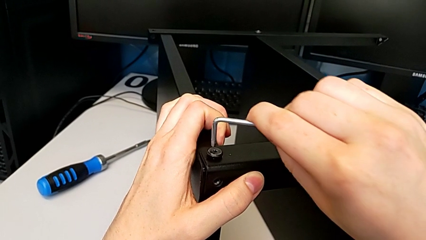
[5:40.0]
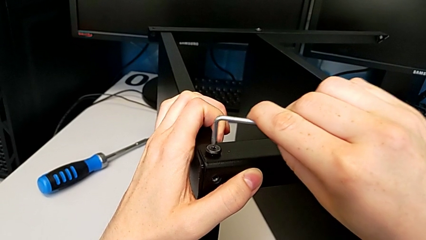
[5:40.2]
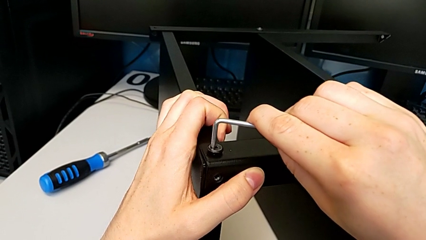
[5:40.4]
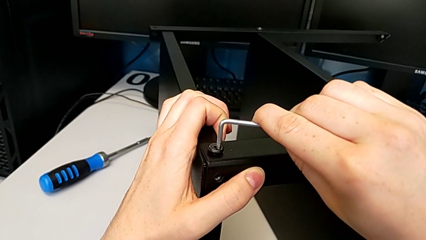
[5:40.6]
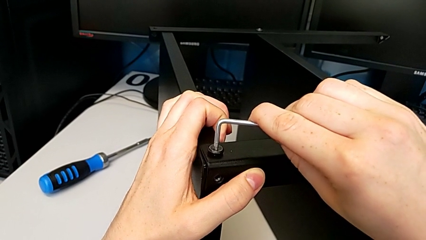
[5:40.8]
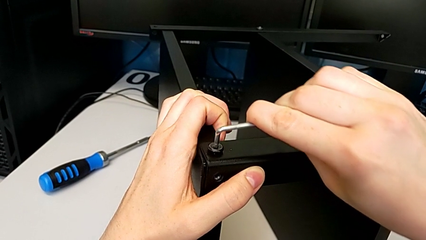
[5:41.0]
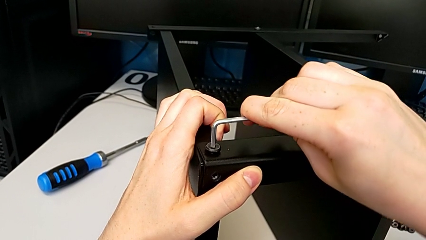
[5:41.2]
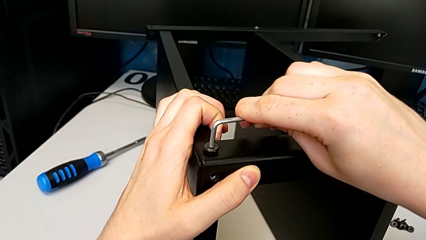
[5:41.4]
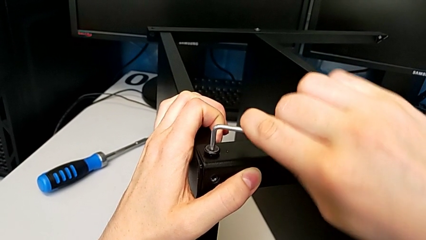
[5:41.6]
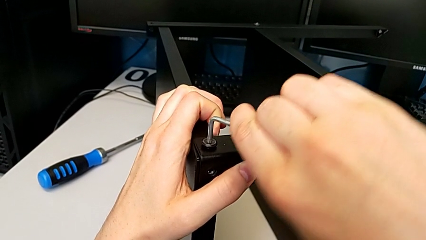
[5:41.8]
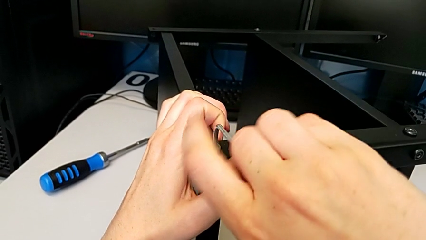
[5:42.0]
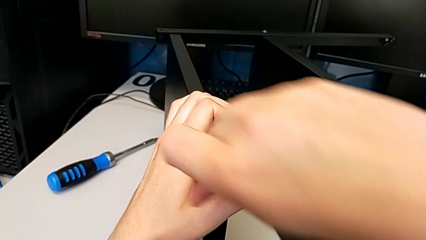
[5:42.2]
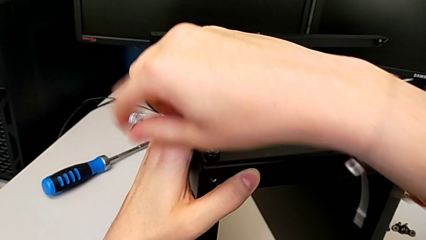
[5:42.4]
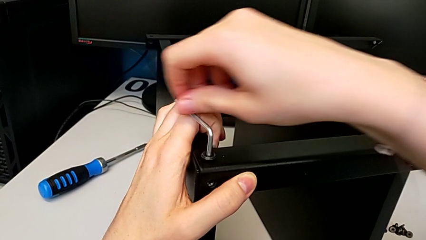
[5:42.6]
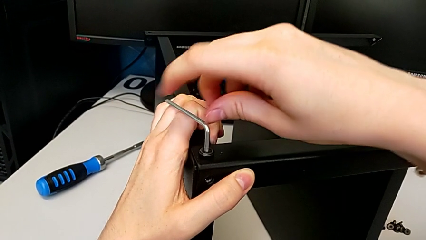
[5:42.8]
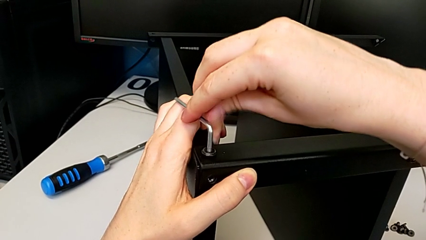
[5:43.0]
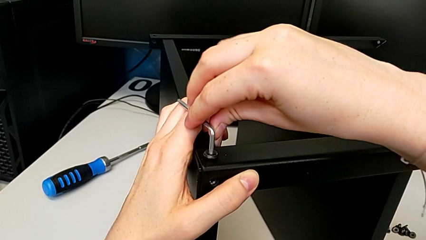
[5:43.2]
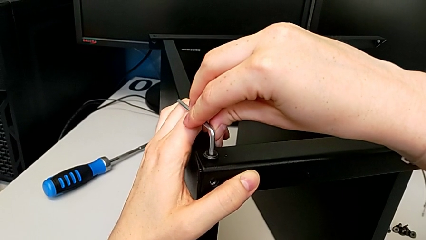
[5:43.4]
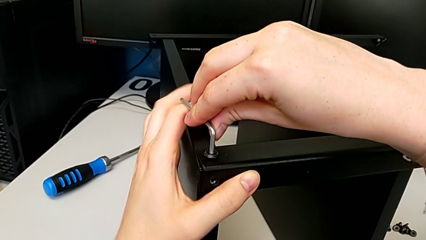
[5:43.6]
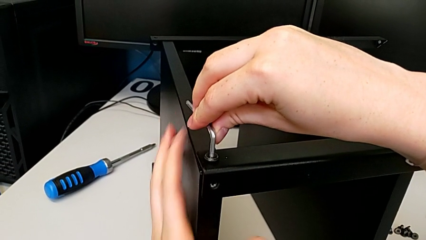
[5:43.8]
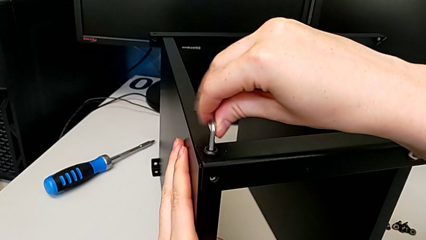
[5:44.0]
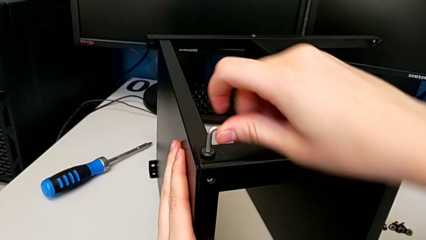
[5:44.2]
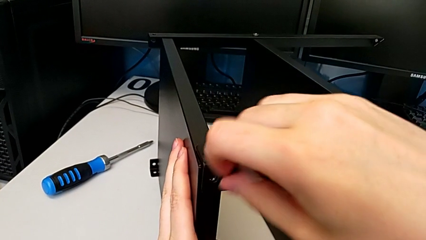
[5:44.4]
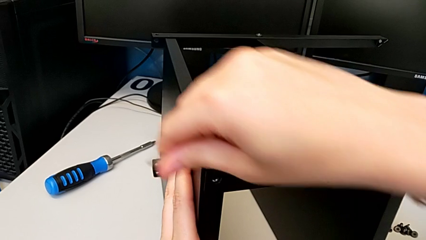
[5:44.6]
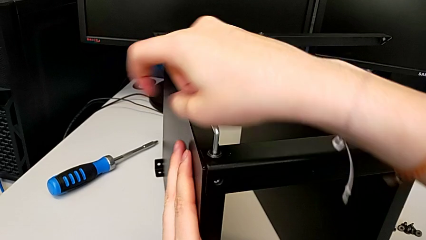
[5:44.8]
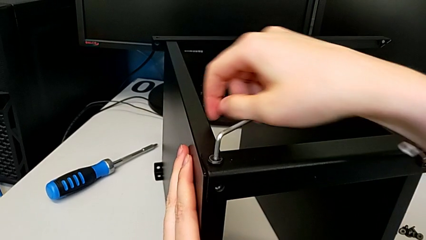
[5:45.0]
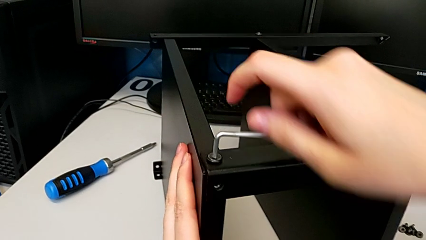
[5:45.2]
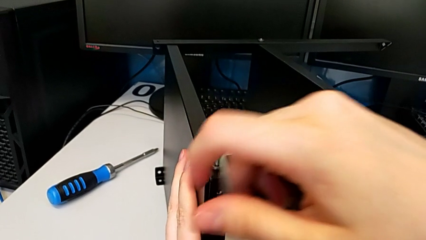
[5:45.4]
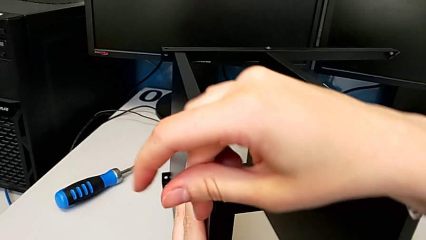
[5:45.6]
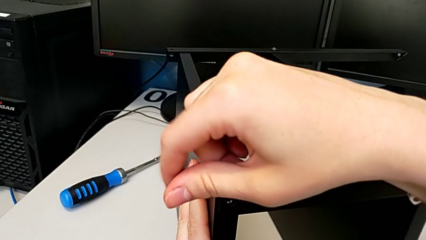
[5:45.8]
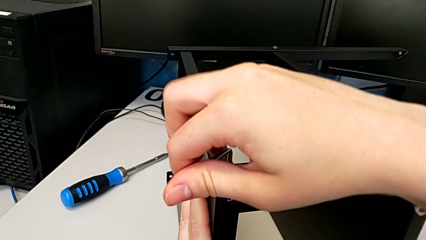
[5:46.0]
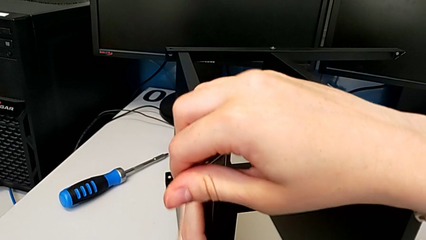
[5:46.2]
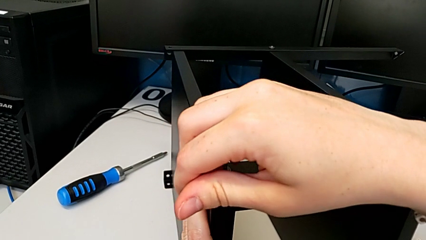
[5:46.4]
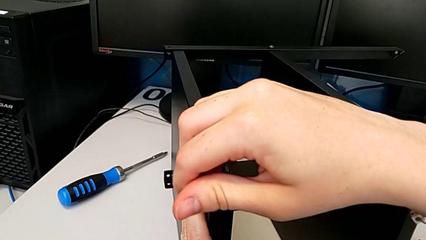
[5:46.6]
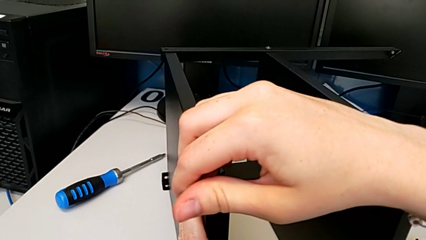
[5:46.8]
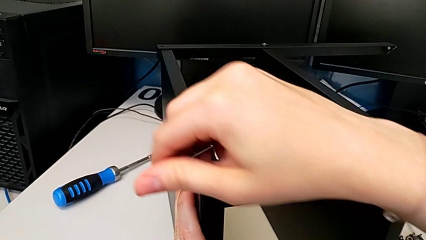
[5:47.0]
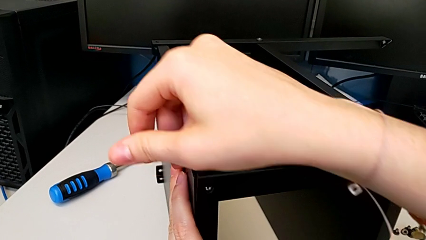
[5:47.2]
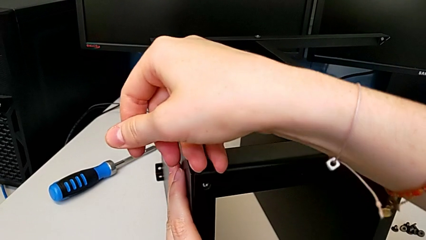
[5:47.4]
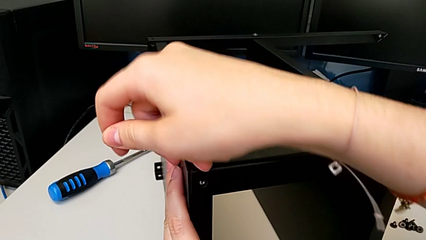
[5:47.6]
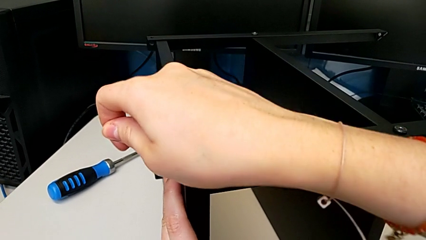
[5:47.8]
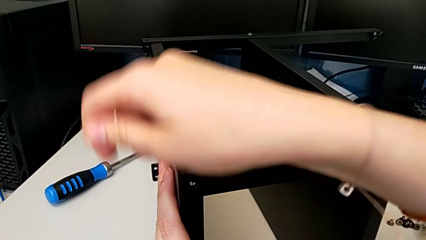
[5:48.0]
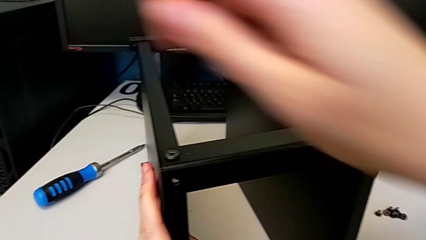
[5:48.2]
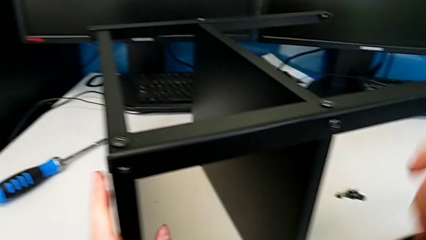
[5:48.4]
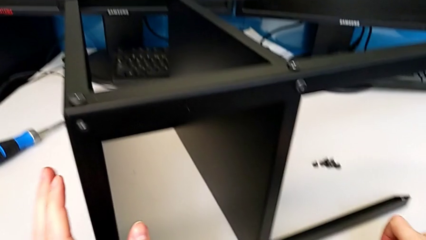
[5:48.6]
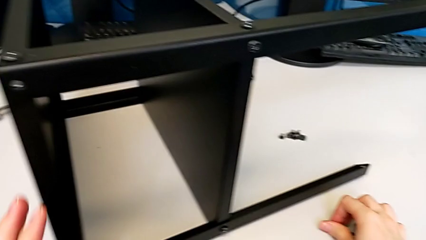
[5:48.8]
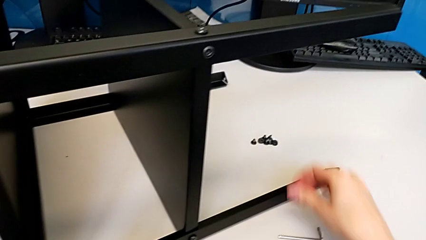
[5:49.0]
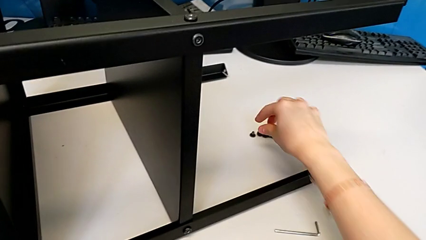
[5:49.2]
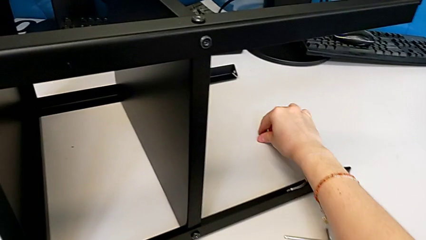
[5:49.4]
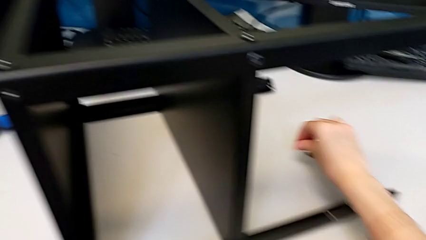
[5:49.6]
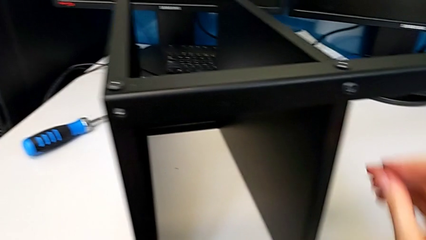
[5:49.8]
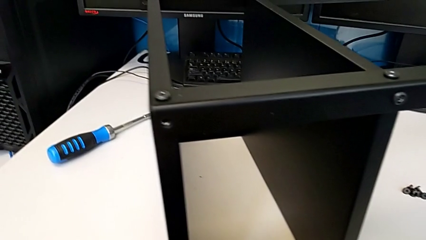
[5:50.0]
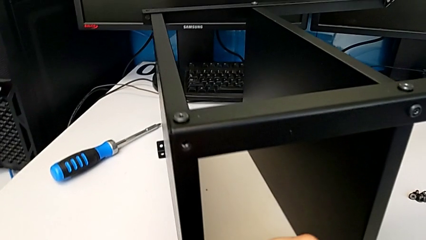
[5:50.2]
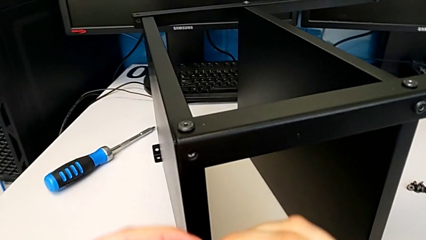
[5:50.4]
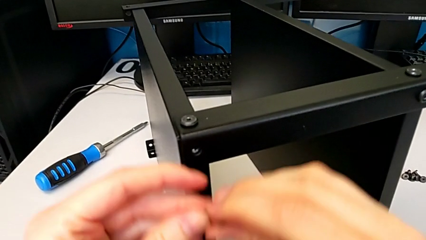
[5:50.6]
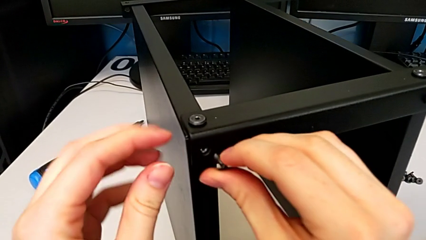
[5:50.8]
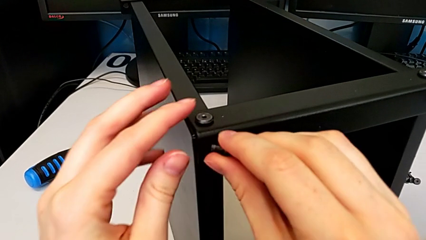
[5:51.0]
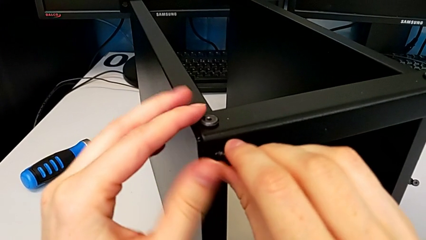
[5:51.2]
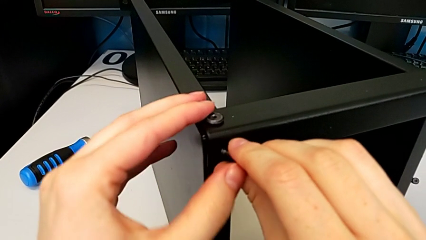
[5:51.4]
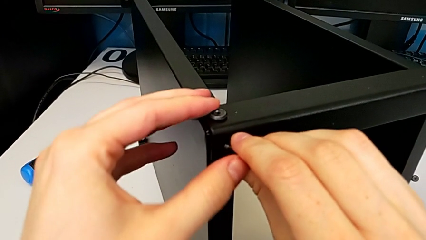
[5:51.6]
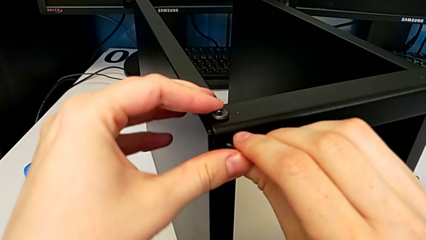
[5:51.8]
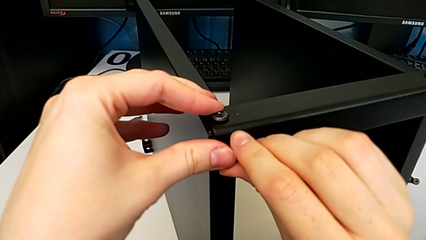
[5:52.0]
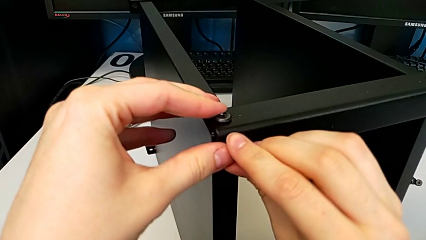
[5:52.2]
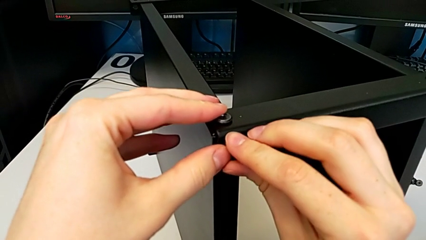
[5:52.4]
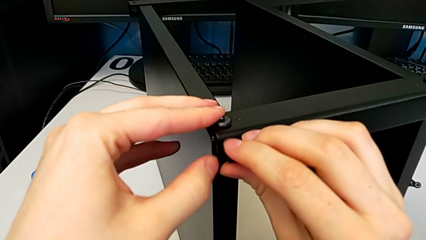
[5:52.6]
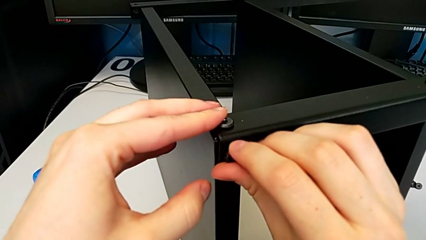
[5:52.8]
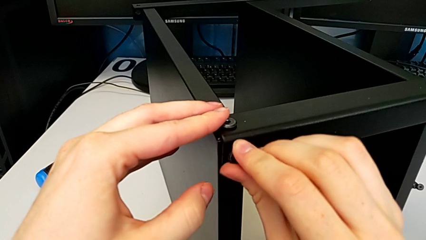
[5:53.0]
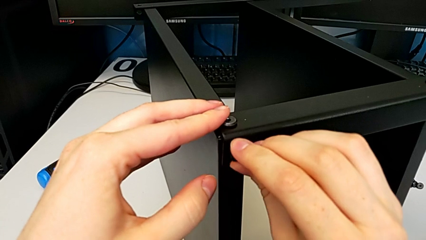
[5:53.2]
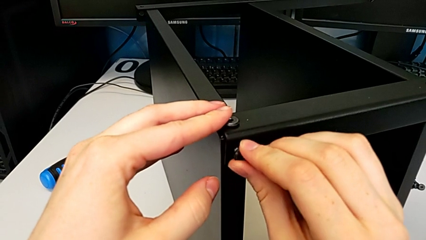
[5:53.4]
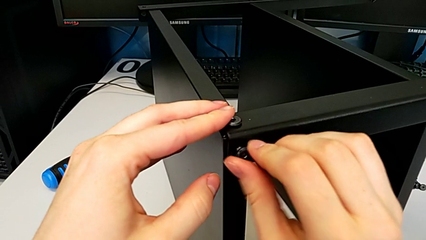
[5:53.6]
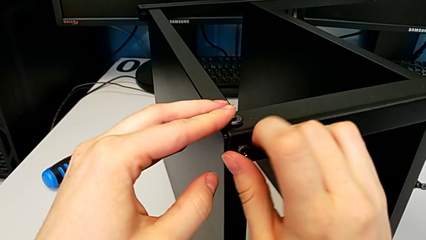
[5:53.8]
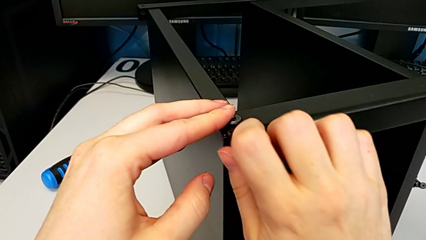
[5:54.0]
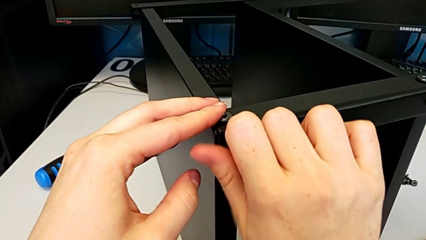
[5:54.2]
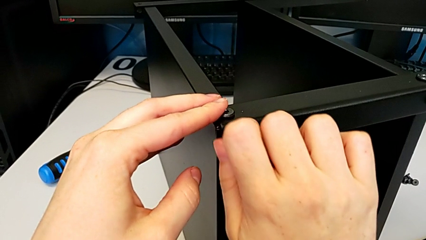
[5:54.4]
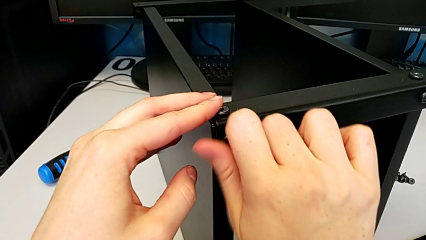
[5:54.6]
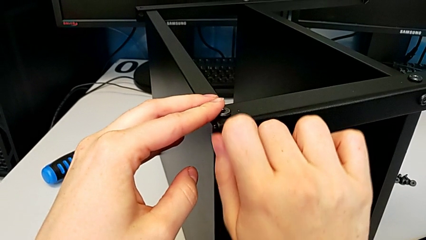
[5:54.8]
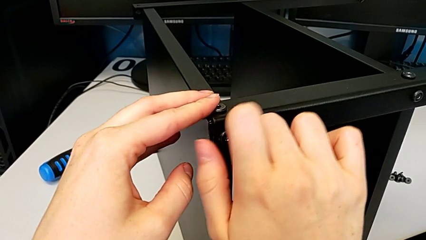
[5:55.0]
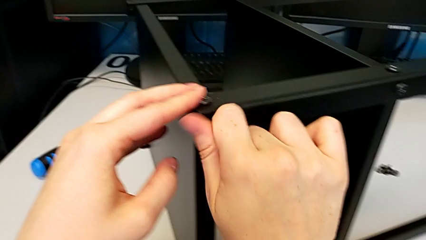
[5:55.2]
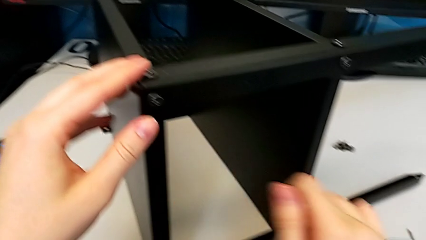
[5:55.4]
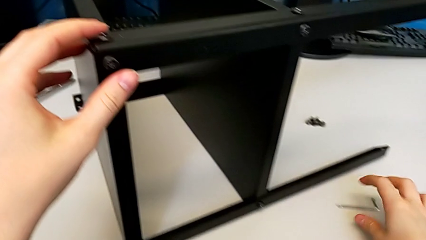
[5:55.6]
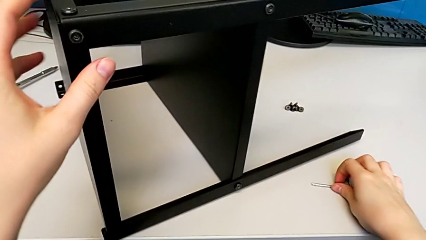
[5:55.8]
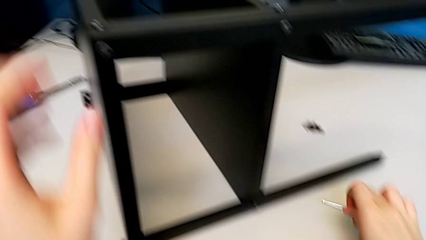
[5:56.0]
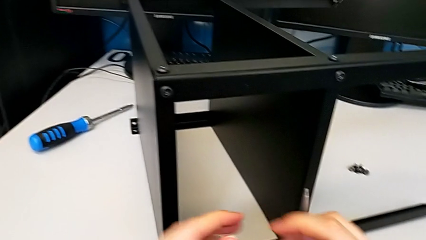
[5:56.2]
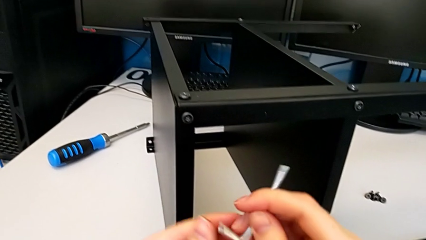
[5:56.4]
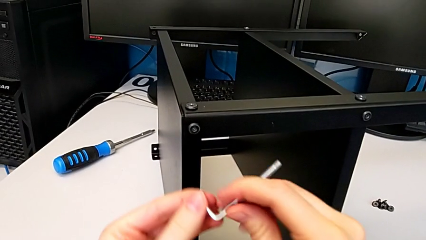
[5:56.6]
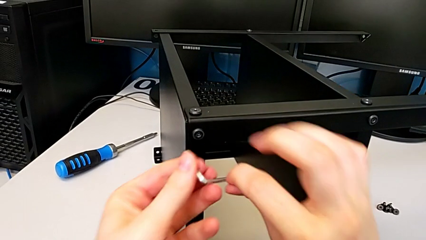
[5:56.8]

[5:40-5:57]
The camera wearer is screwing the top shelf to the first leg. They keep screwing the first hex socket head, drop the Allen wrench, grab the second hex socket head, insert it, screw it and grab the Allen wrench.
